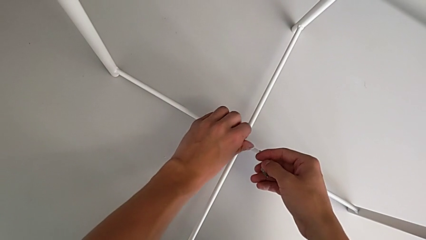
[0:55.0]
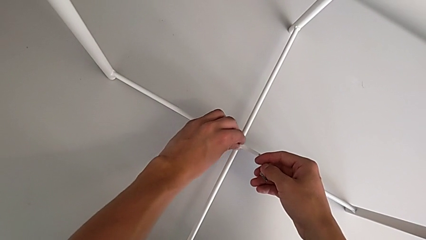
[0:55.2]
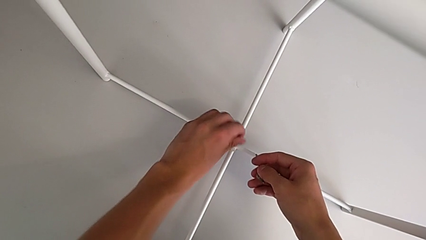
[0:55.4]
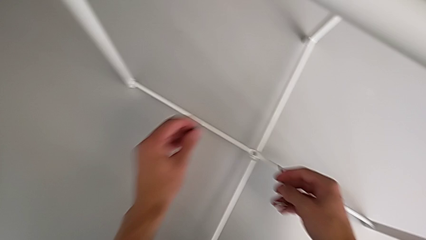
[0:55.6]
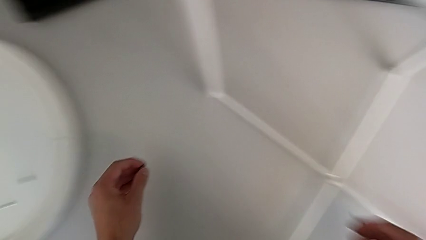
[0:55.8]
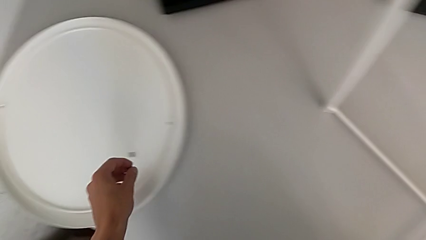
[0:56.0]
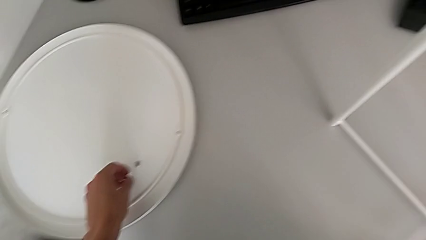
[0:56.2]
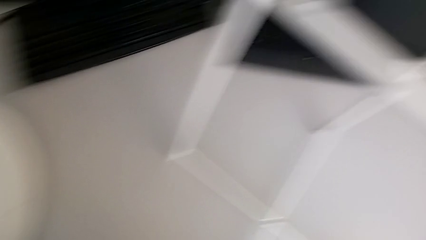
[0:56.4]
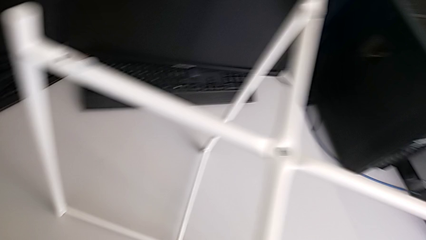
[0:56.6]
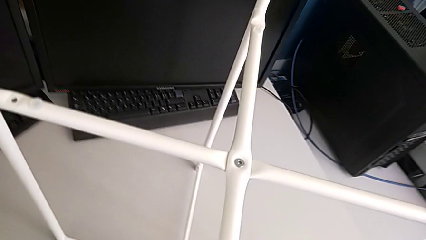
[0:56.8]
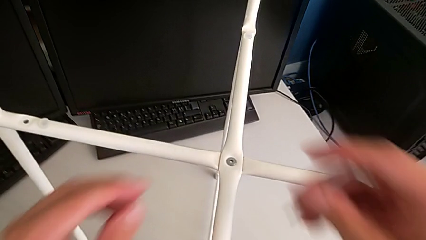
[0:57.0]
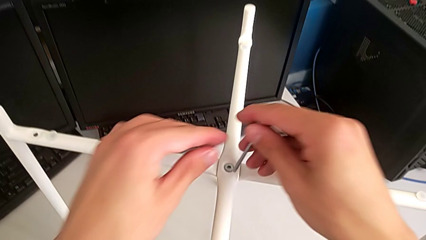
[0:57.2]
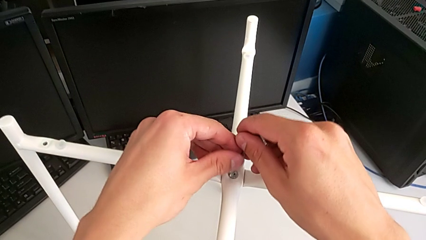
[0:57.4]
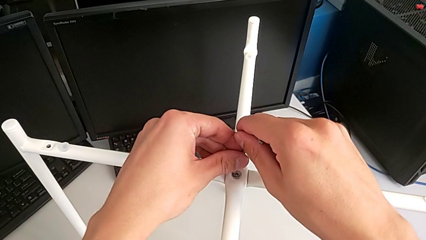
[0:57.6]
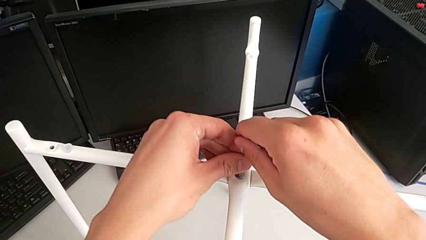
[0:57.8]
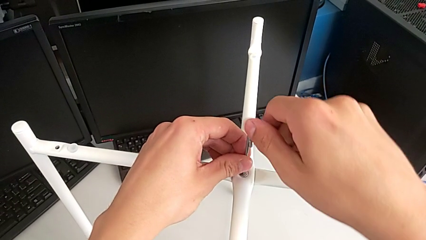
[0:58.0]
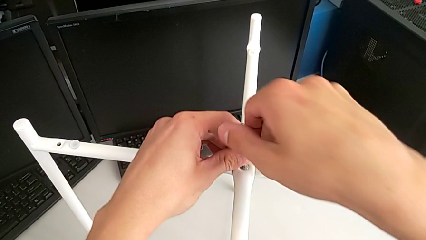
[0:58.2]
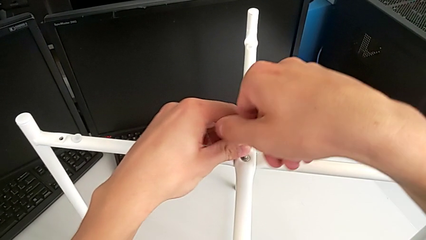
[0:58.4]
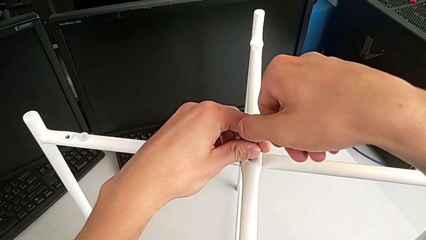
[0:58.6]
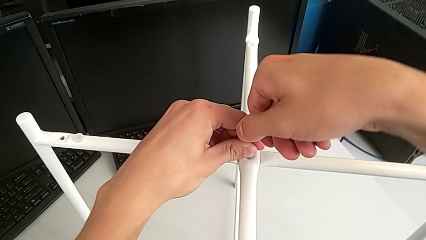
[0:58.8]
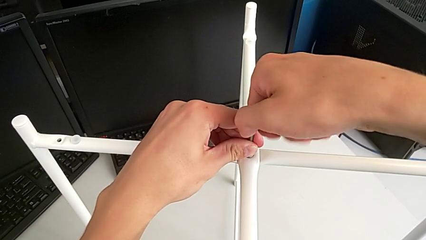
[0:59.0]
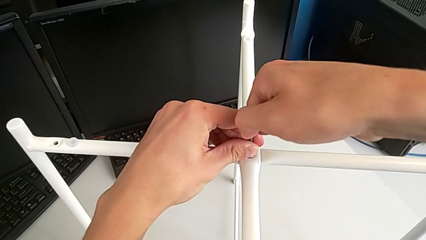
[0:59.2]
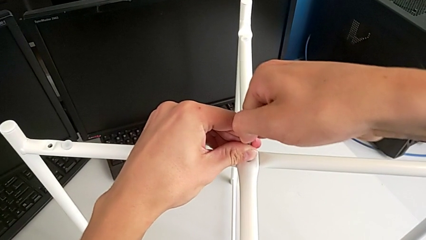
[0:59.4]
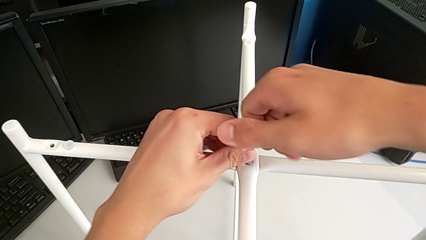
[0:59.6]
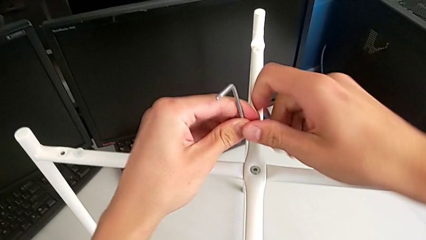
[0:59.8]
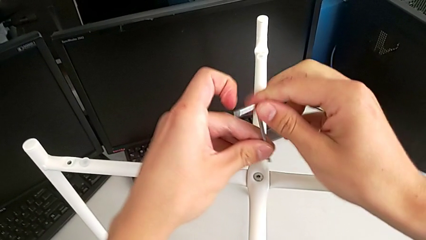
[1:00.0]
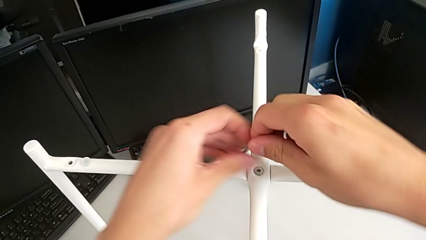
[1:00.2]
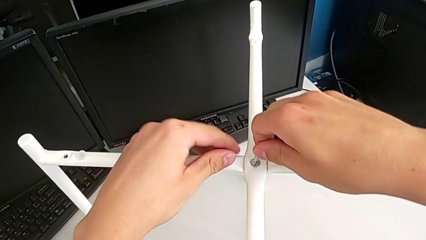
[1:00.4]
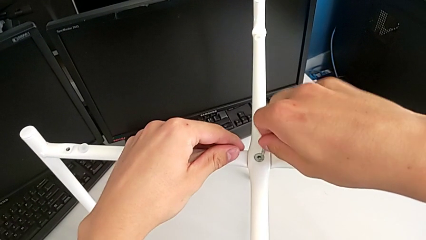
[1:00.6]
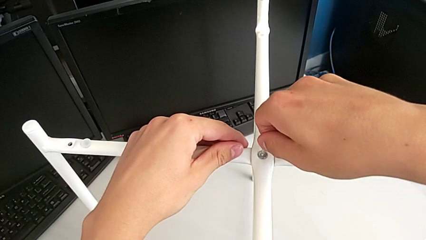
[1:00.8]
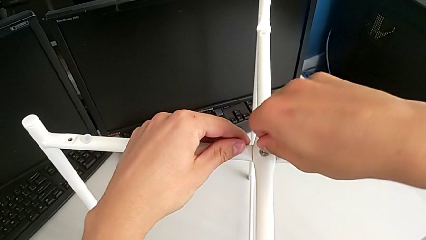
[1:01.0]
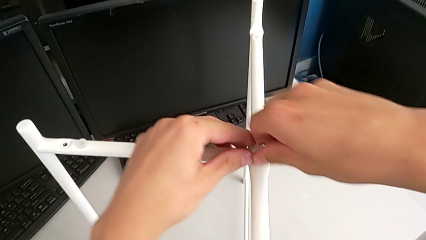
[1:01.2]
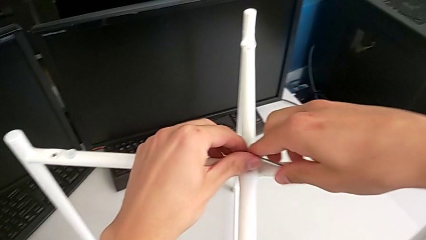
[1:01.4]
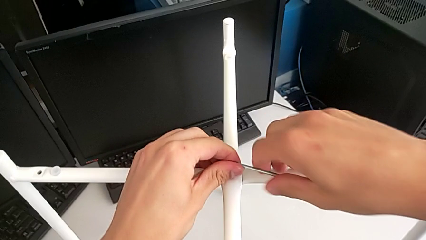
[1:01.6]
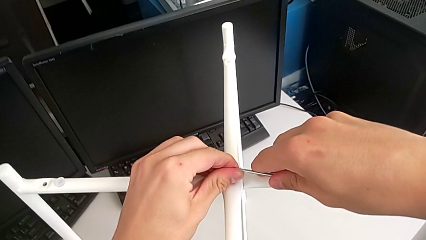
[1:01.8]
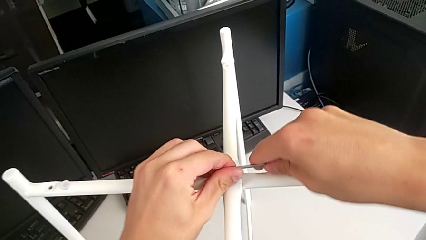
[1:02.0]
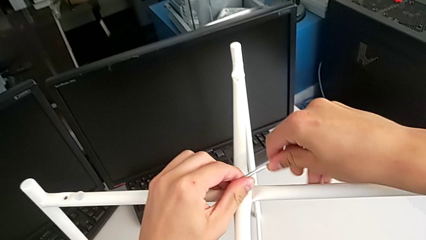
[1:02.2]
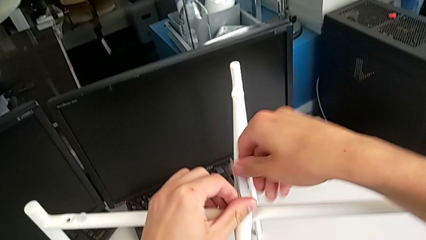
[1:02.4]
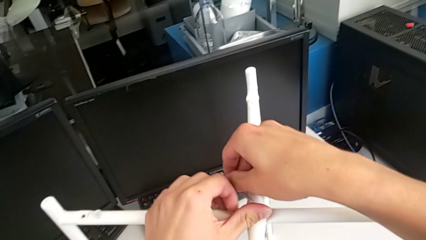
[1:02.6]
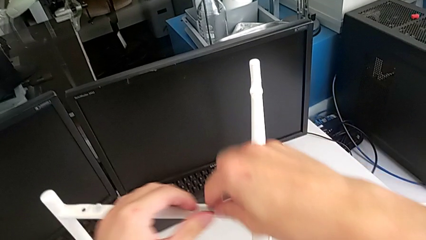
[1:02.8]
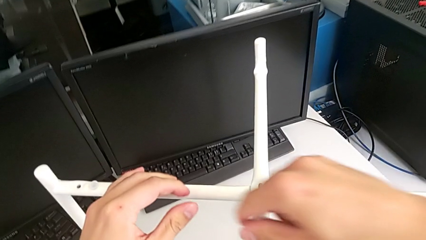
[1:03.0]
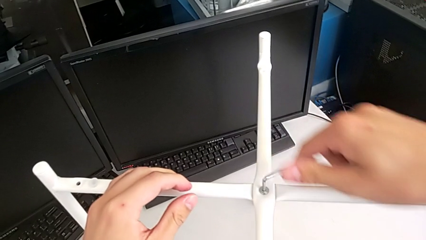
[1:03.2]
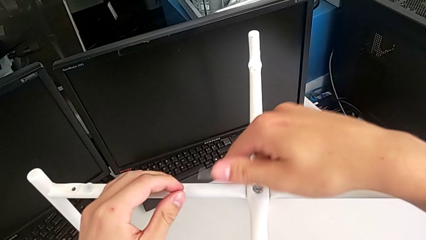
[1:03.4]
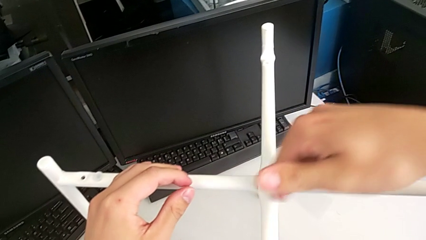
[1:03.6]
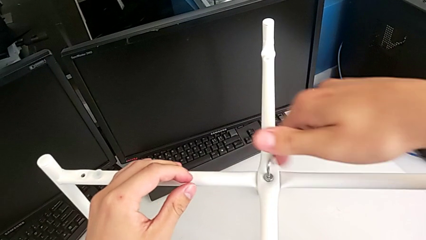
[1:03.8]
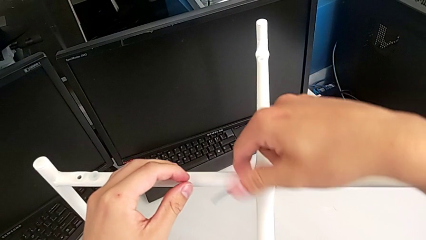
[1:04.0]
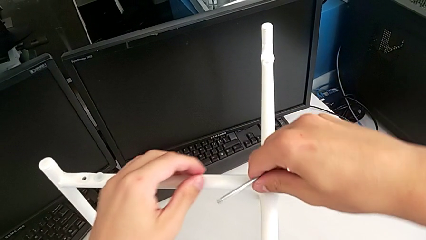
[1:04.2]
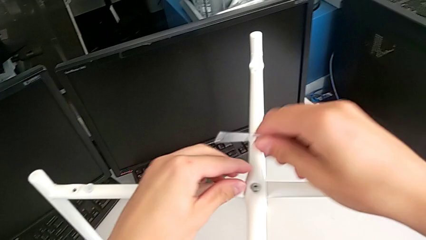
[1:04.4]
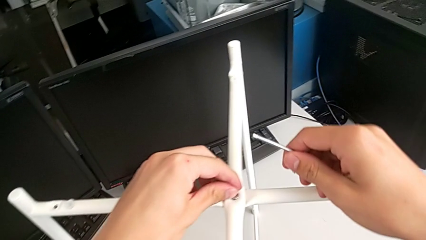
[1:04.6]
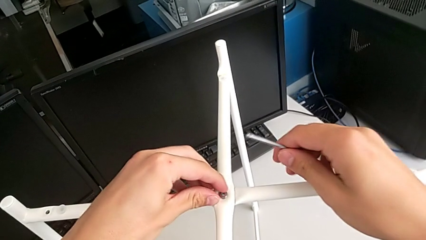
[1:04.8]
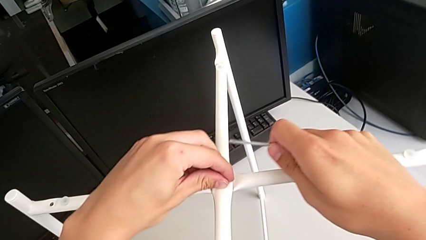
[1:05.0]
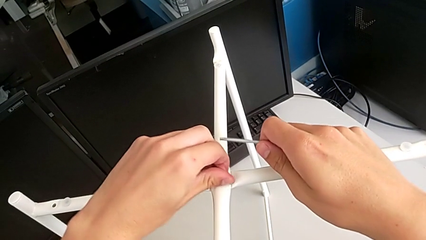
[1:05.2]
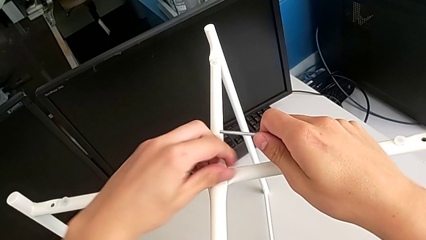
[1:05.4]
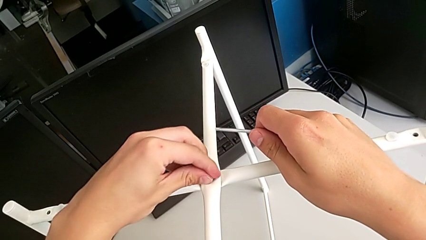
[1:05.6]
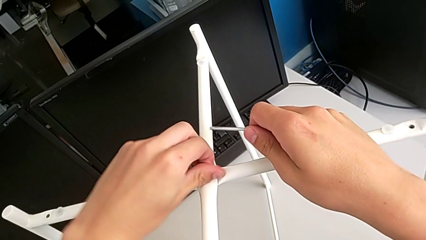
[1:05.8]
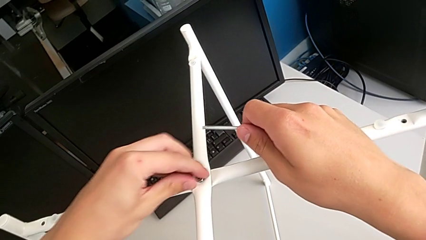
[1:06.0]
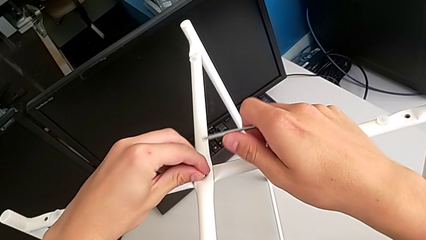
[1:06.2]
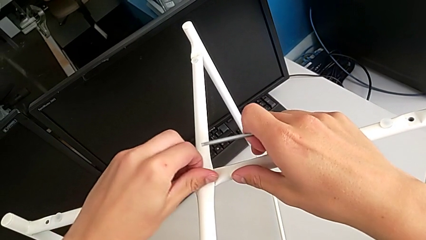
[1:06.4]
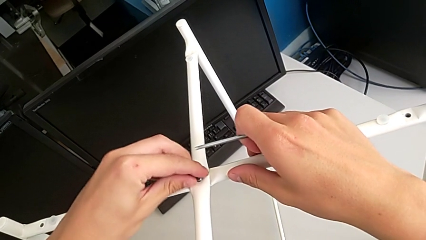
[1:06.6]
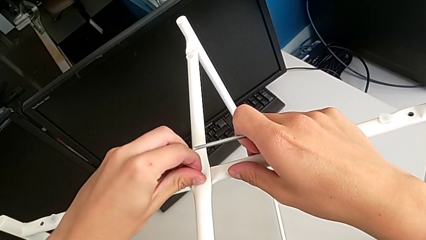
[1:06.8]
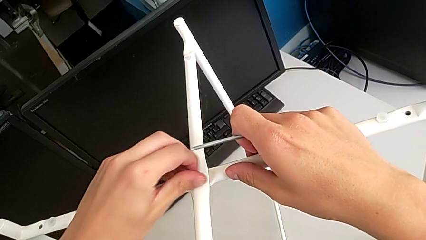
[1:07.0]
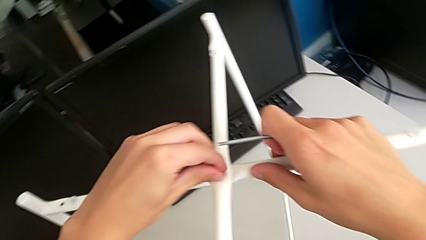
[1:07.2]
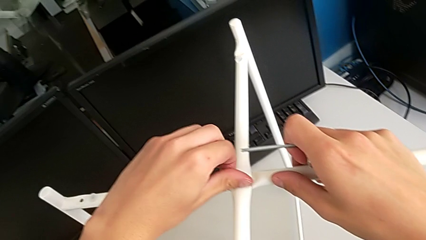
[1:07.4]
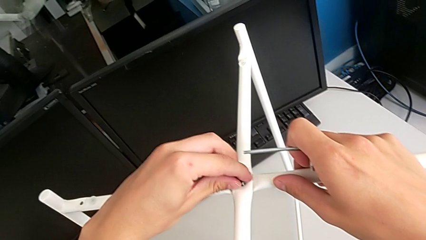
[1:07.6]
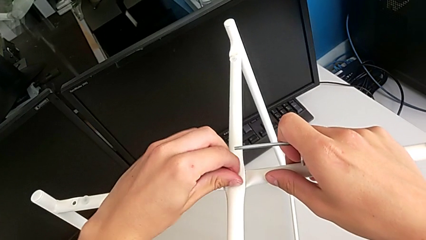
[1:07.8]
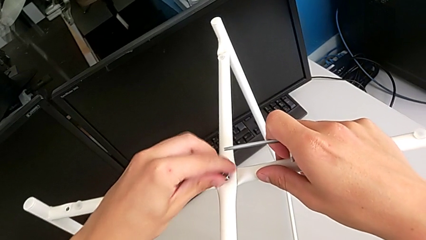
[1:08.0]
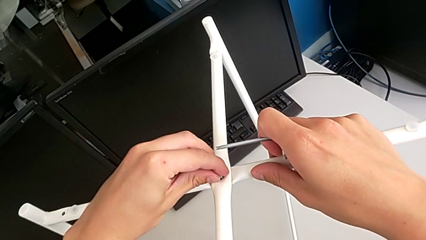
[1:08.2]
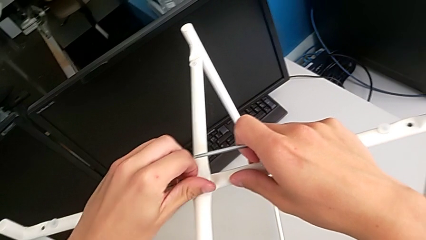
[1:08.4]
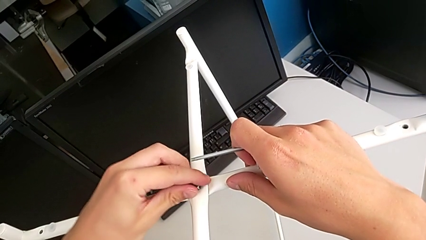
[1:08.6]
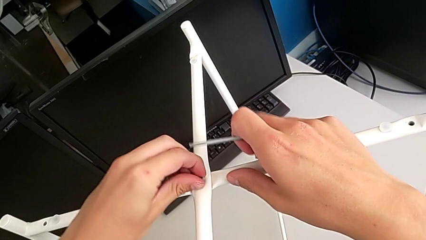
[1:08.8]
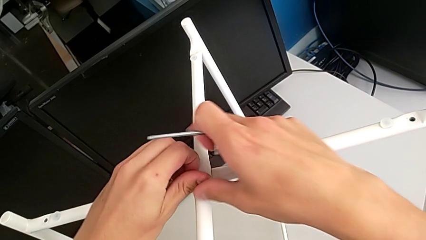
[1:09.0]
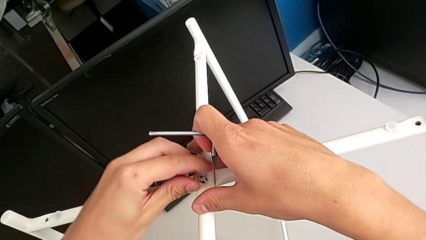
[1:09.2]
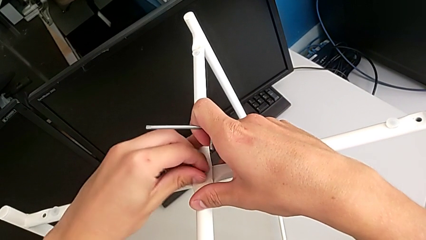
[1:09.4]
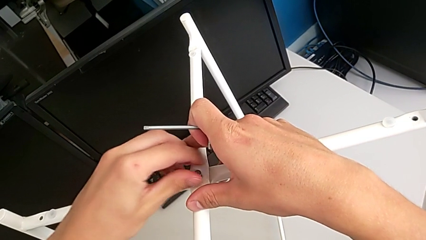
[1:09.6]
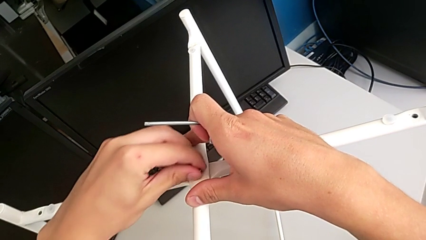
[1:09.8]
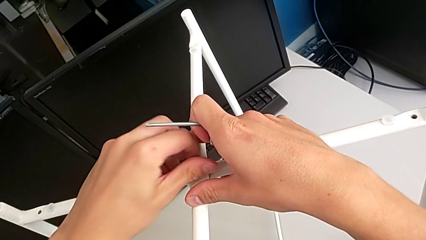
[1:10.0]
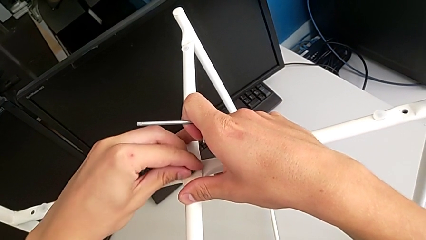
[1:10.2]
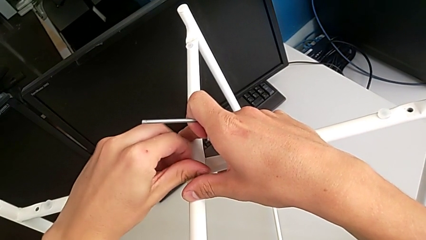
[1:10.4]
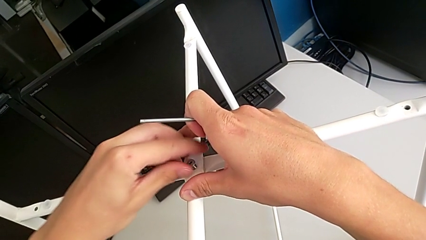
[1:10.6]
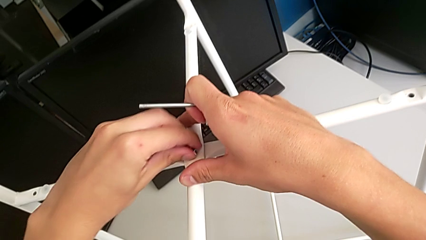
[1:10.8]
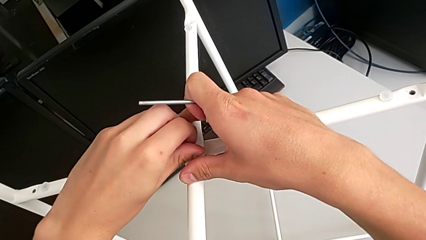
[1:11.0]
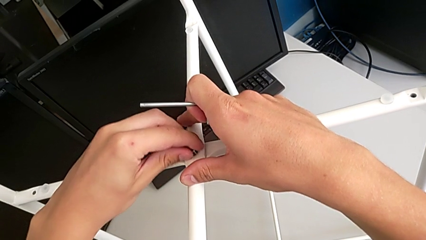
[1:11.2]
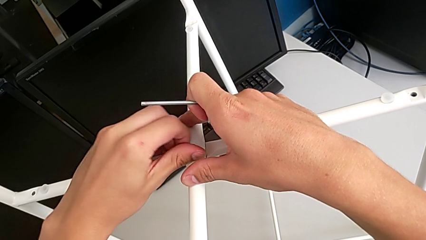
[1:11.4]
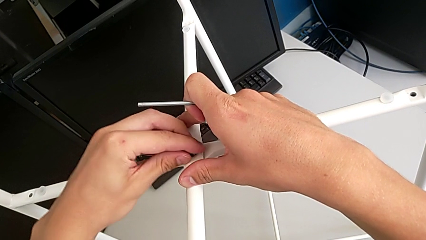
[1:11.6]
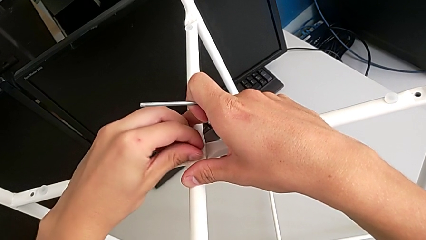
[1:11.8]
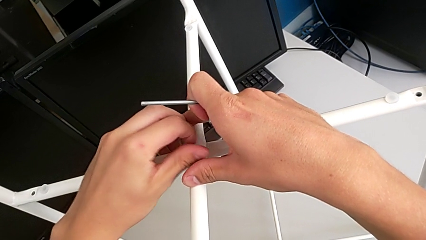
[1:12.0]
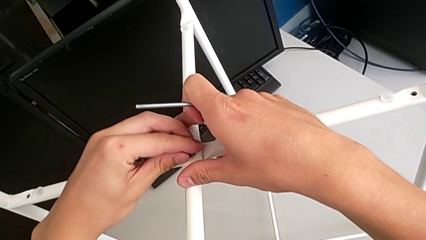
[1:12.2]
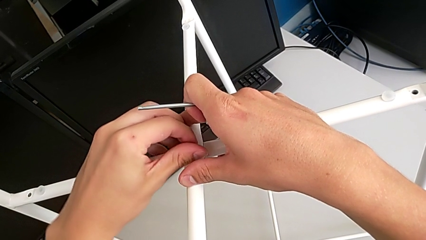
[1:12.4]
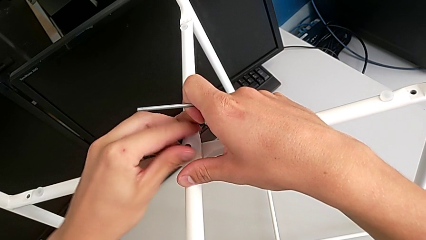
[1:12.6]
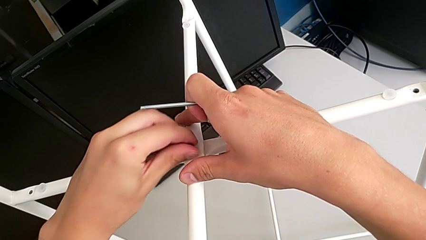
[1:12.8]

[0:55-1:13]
The camera wearer is disassembling the legs of the table. They disassemble the hex socket head, place it, insert the Allen wrench, unscrew the hex socket head, withdraw the Allen wrench, rotate it, insert it, unscrew the hex socket head, withdraw the Allen wrench and unscrew the hex socket head.
